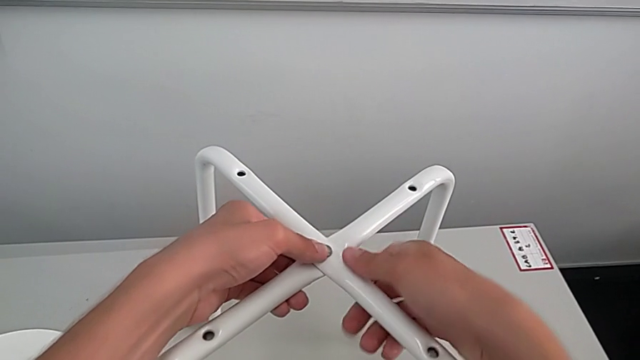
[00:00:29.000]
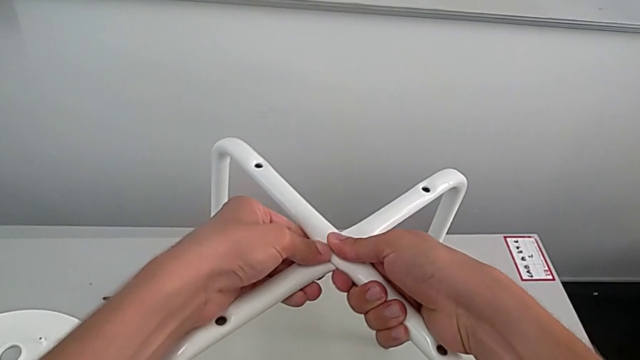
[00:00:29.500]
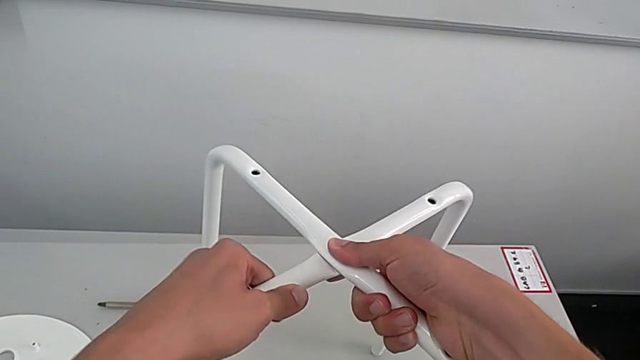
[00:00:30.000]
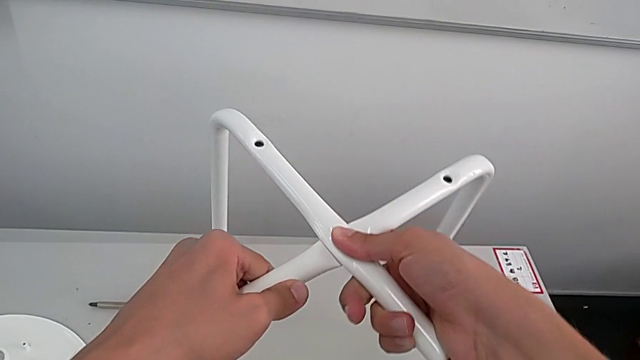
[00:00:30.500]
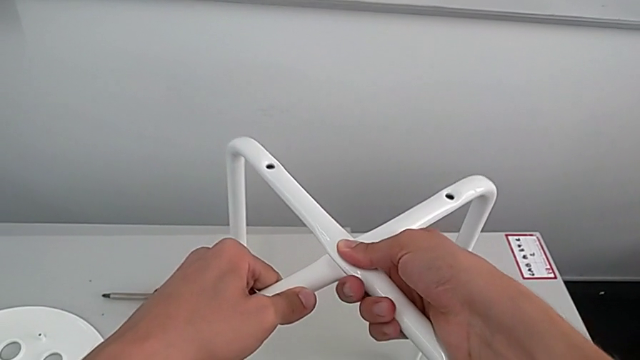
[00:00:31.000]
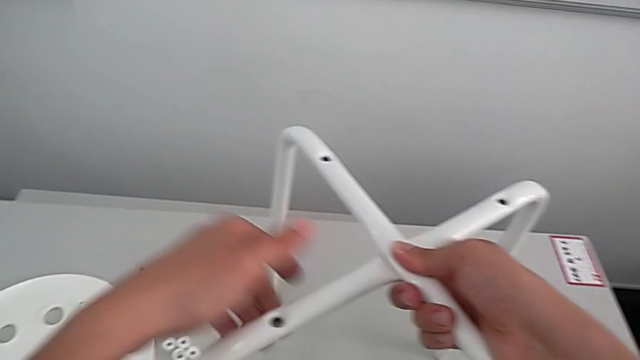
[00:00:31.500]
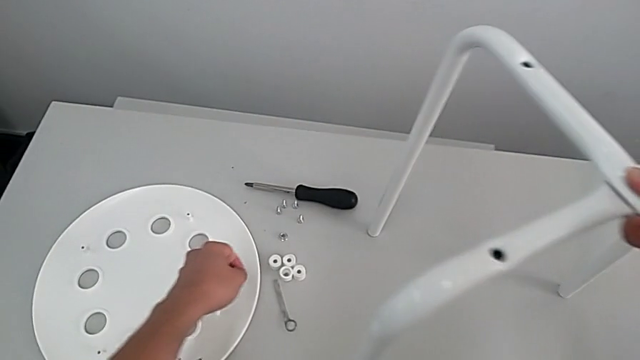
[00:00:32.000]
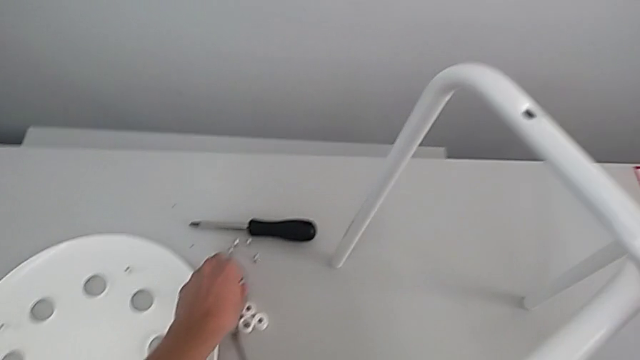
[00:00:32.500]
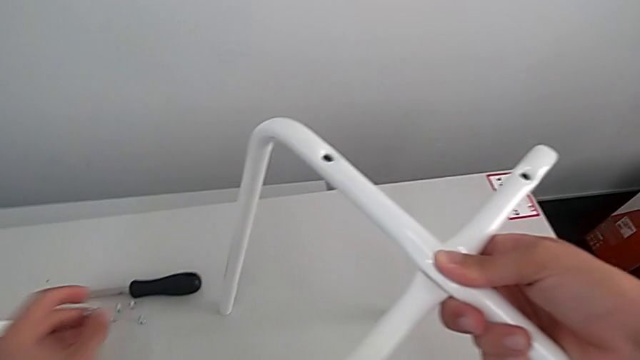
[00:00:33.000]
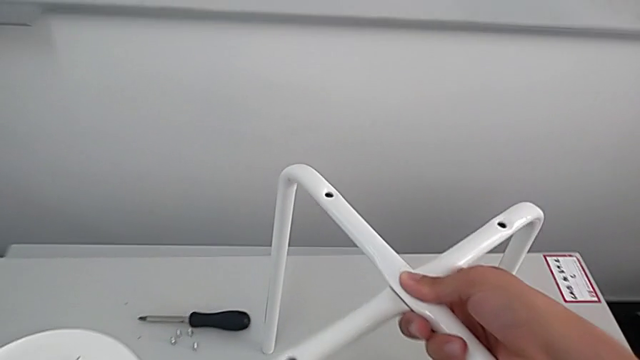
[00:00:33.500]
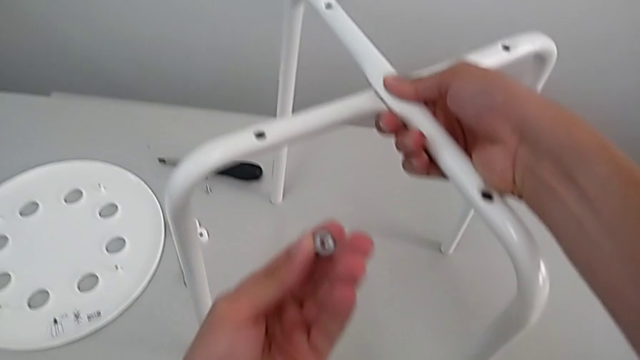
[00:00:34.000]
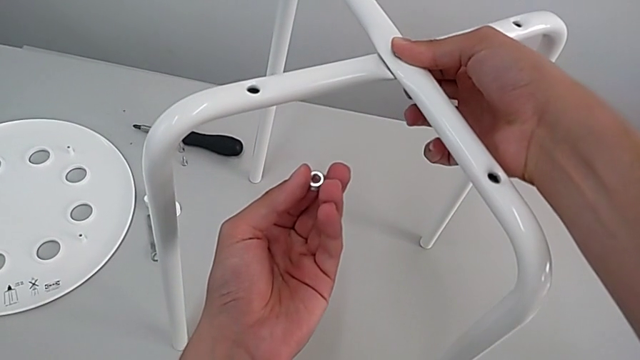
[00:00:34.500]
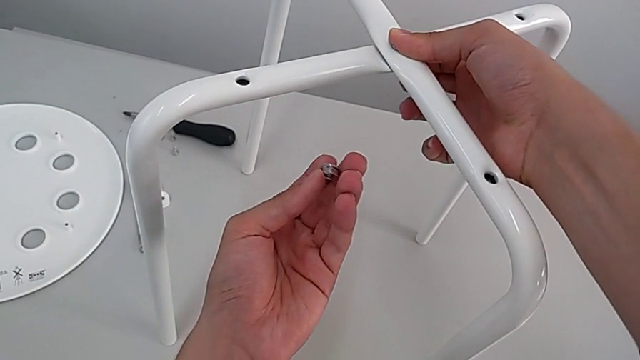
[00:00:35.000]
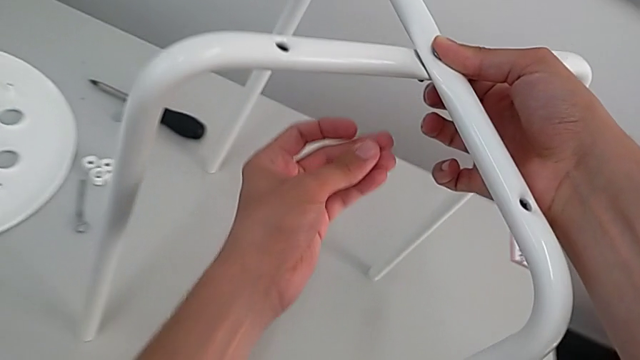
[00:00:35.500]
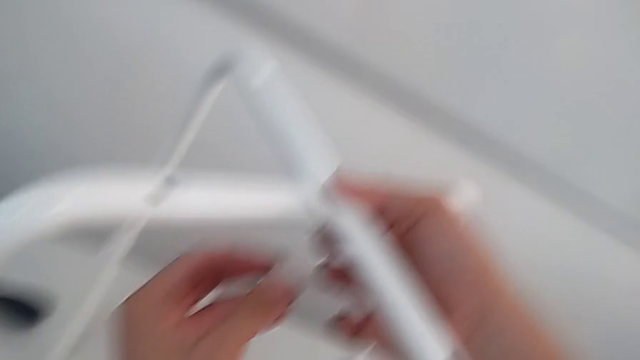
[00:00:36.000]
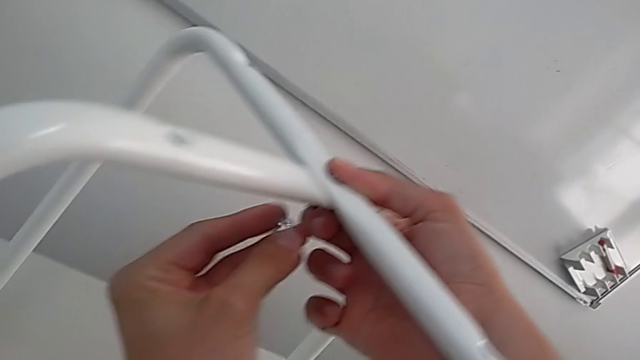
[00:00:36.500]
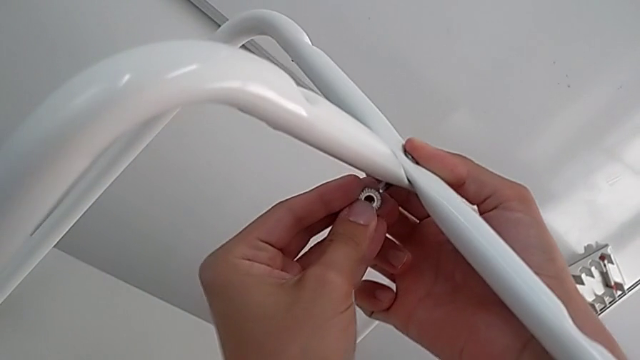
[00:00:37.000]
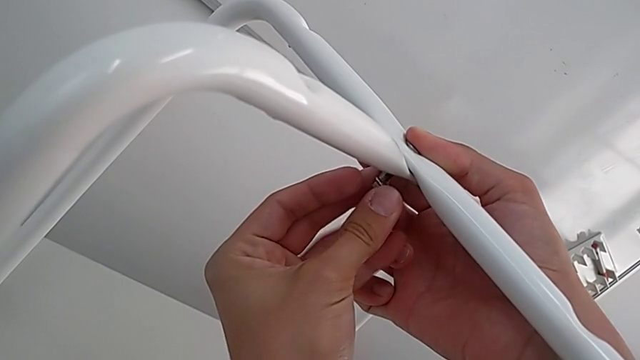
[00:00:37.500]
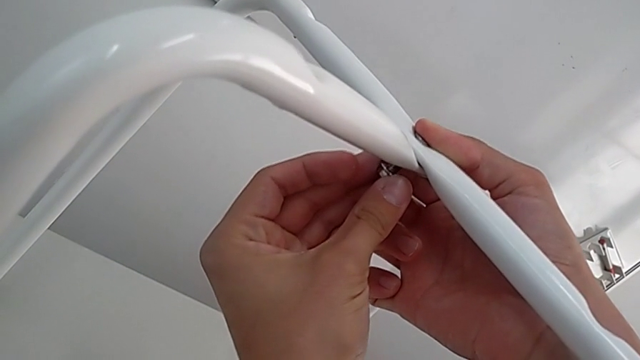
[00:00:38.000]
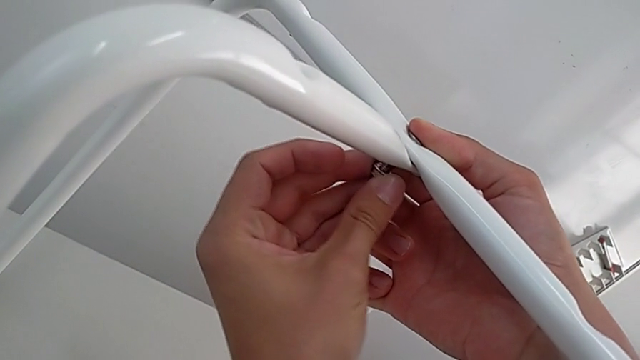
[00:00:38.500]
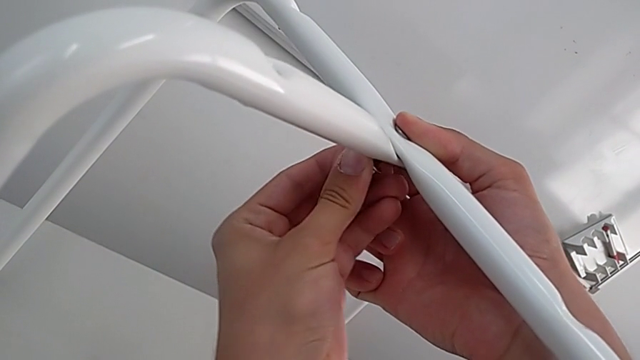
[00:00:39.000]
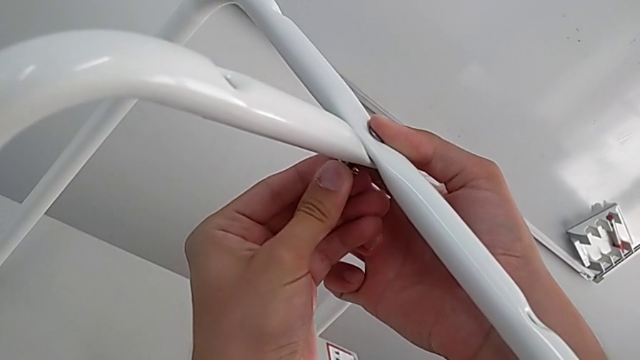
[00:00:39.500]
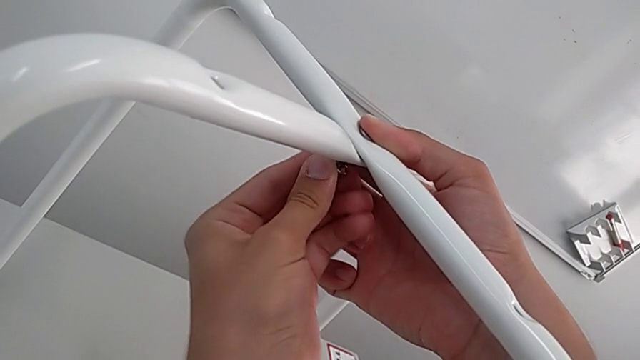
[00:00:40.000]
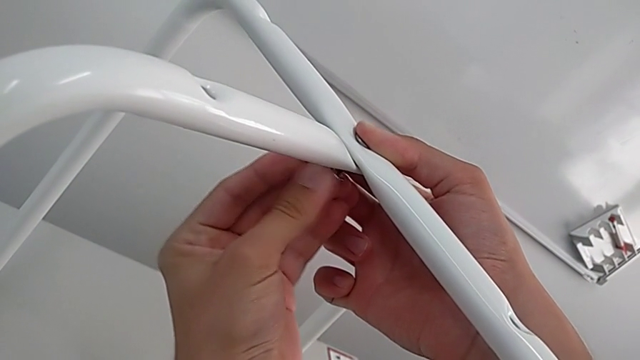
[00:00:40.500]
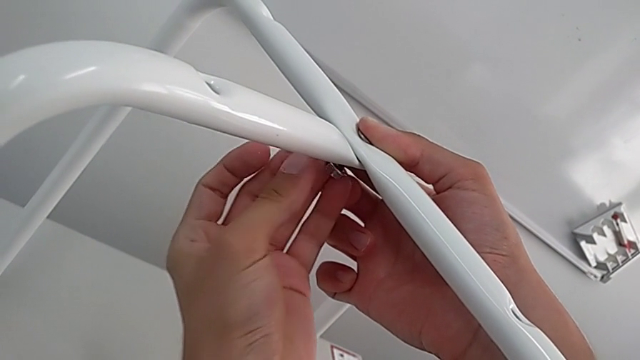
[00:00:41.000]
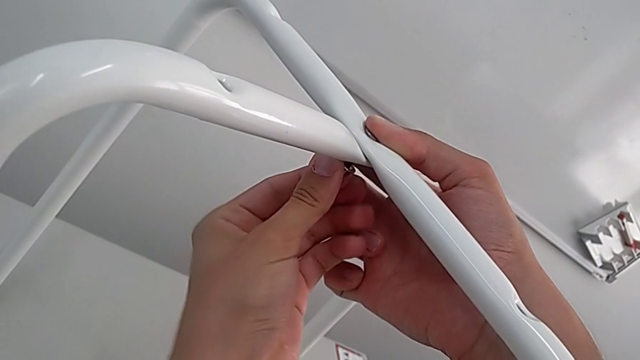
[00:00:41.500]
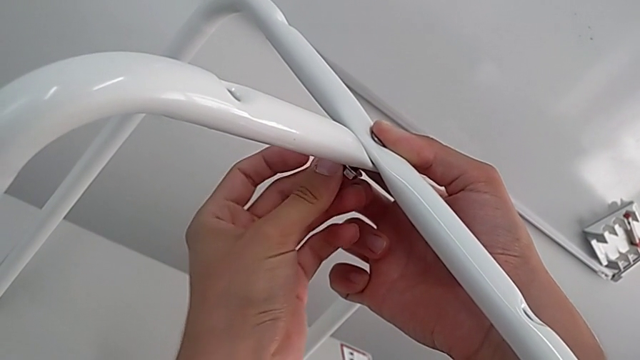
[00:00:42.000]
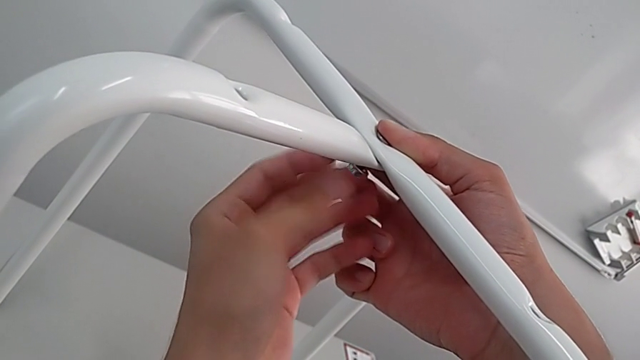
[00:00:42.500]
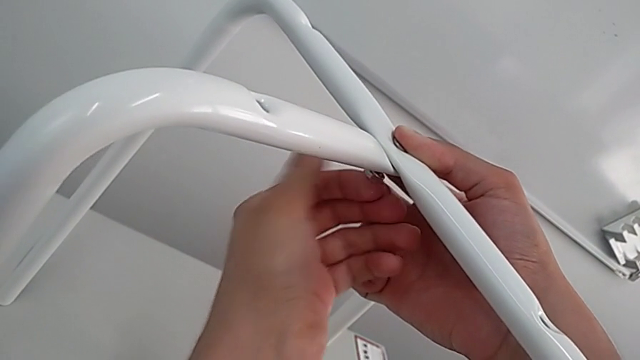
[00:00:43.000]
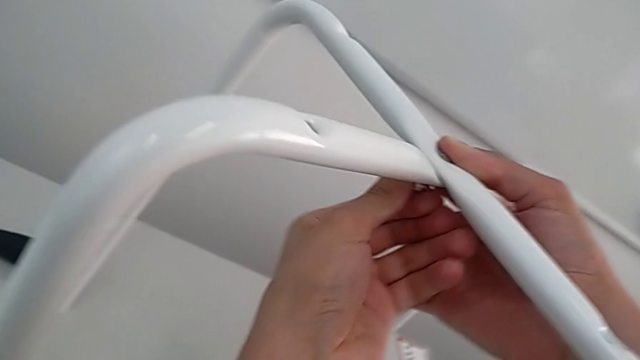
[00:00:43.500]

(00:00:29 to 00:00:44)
The camera wearer is assembling the legs. They lift the leg, place it, grab the hex nut, rotate it, approach the bolt, insert the hex nut and screw it.

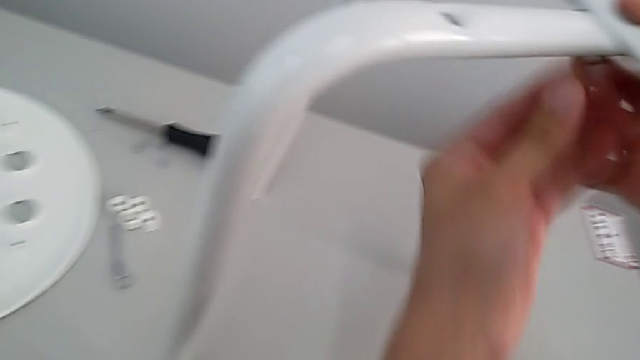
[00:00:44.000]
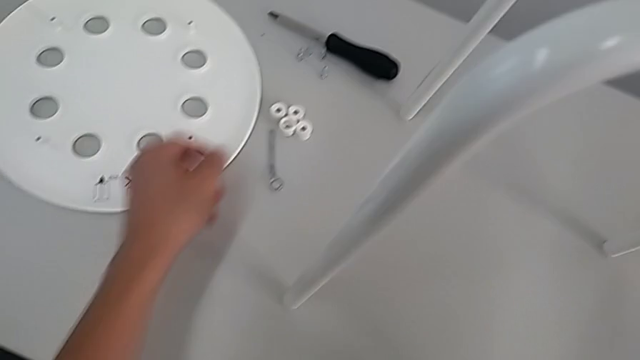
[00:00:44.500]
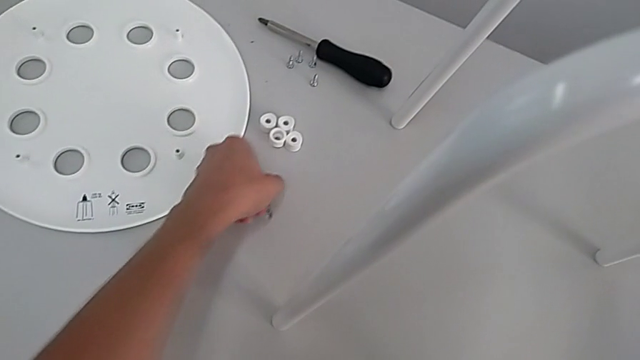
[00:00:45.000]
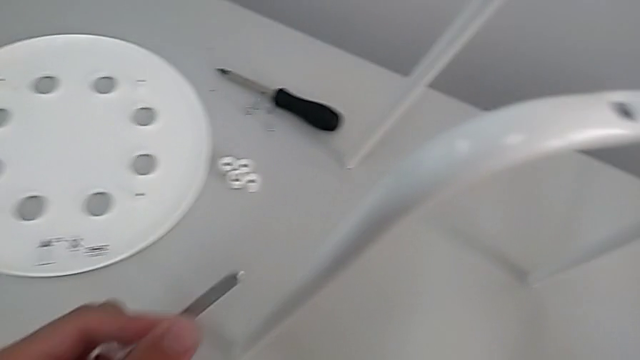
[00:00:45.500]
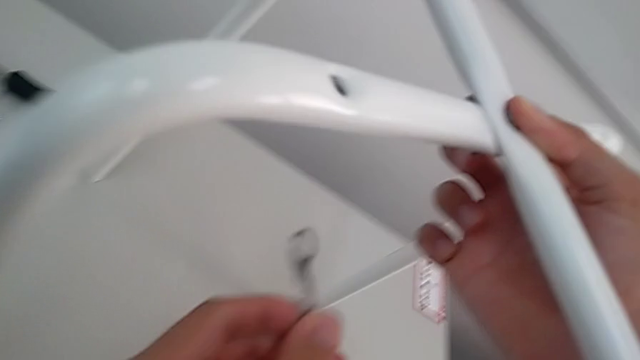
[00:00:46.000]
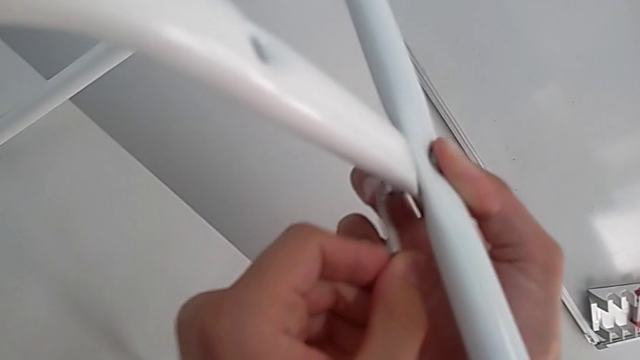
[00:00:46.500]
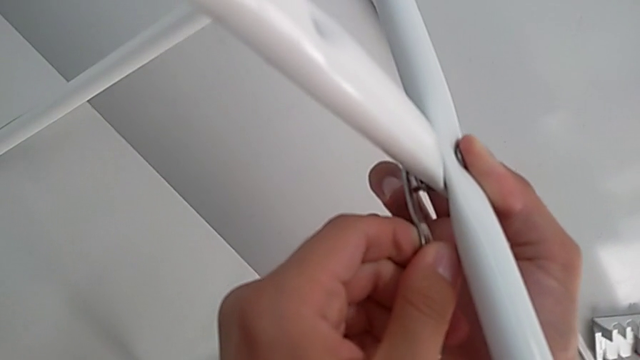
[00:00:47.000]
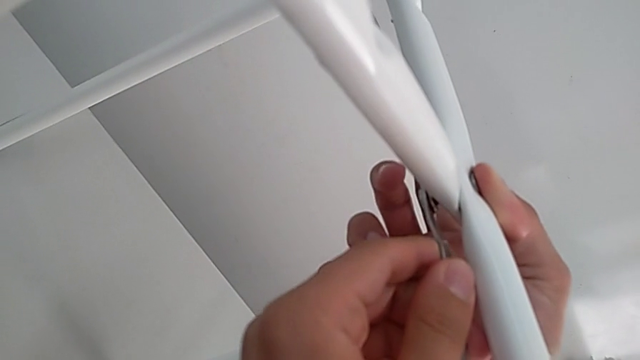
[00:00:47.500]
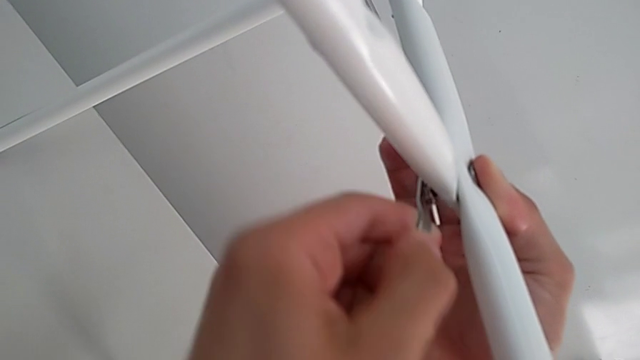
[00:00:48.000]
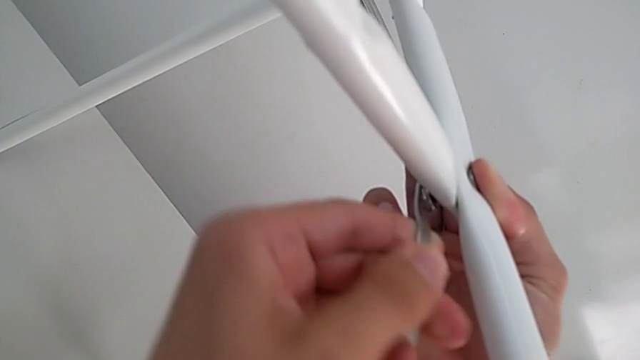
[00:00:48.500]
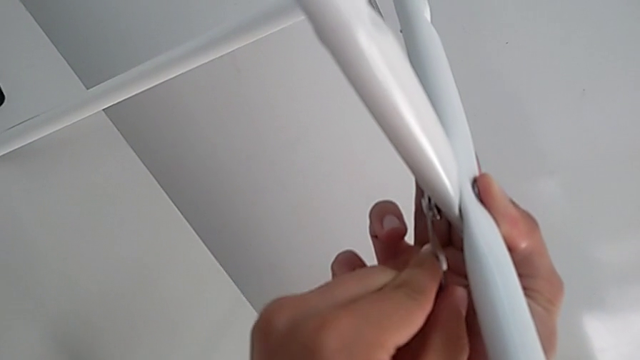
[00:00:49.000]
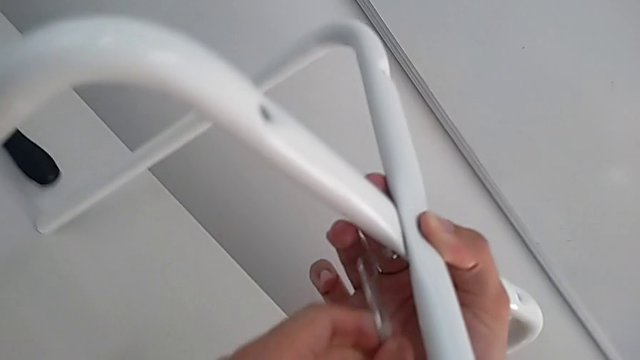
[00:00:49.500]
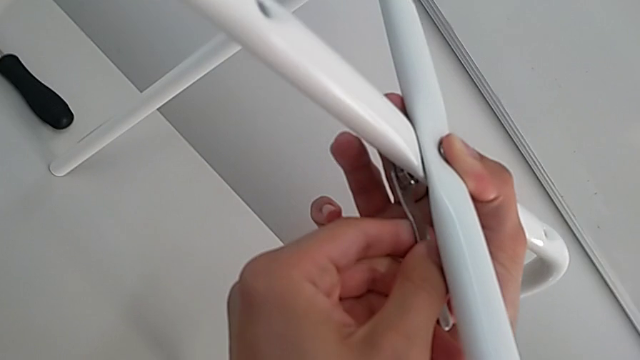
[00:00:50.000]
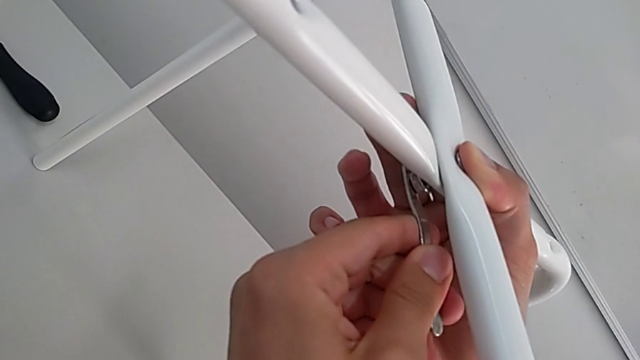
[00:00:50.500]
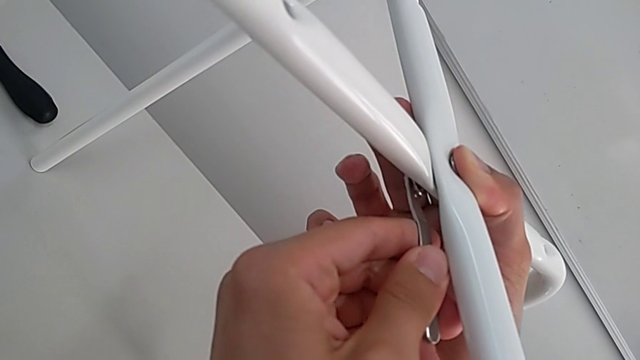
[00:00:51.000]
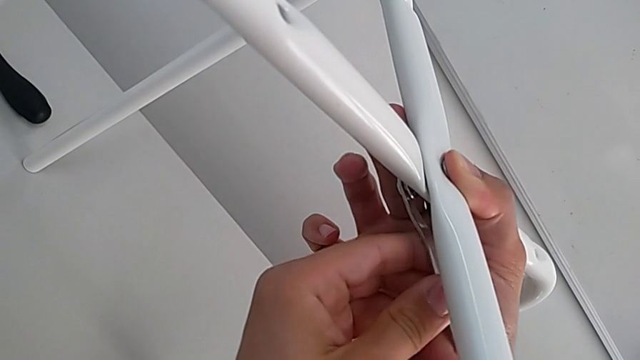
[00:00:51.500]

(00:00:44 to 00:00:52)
The camera wearer is assembling the legs. They grab the hexagonal wrench, rotate it, insert it and begin to screw the bottom hex nut.
